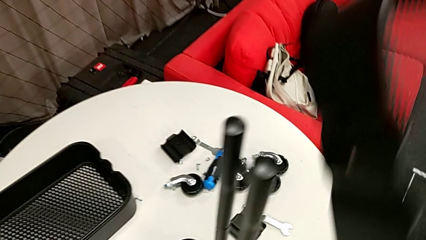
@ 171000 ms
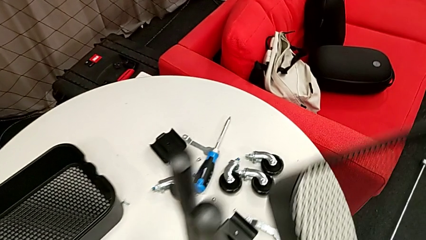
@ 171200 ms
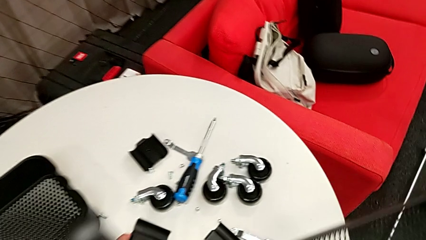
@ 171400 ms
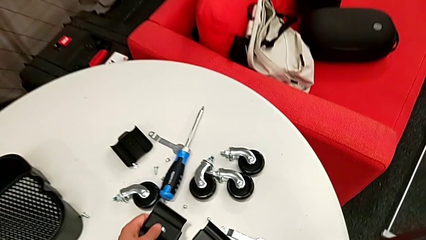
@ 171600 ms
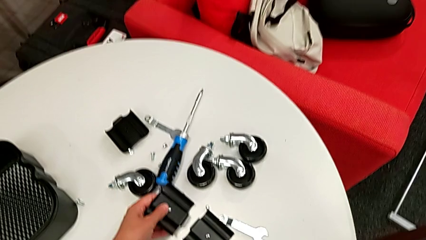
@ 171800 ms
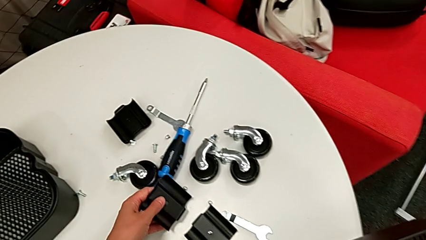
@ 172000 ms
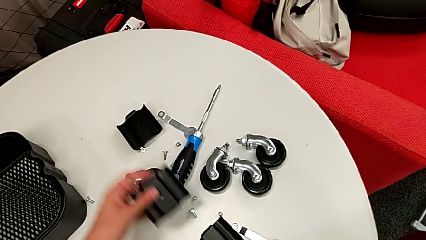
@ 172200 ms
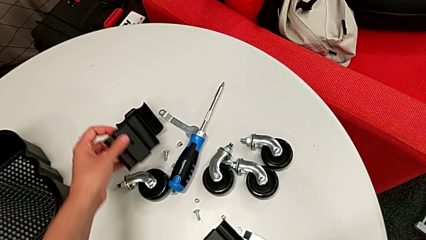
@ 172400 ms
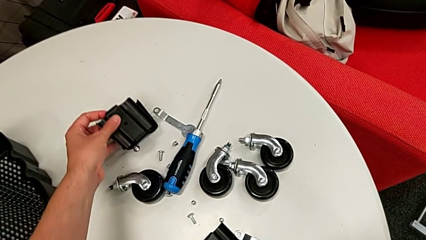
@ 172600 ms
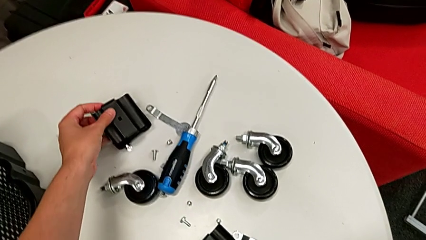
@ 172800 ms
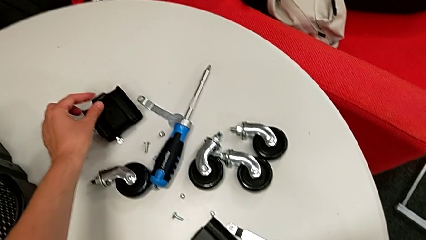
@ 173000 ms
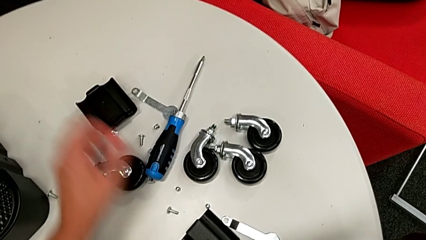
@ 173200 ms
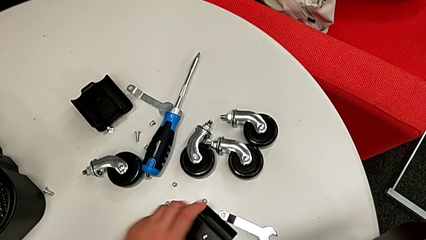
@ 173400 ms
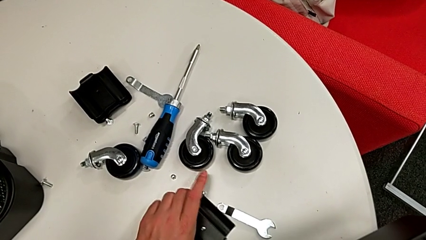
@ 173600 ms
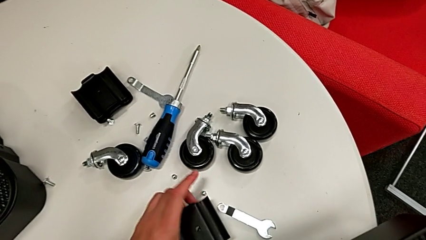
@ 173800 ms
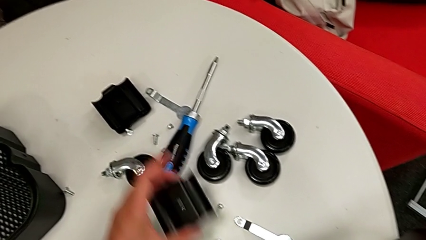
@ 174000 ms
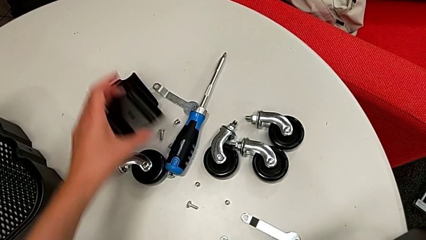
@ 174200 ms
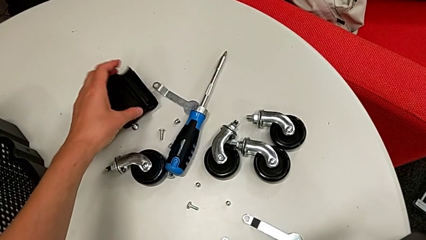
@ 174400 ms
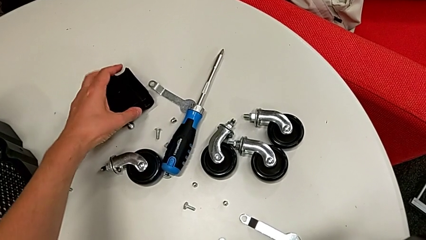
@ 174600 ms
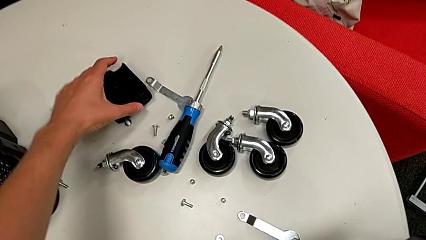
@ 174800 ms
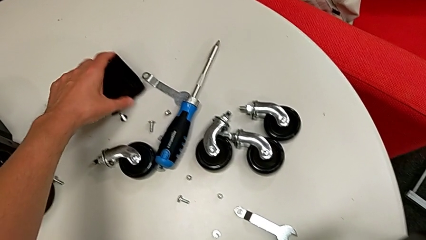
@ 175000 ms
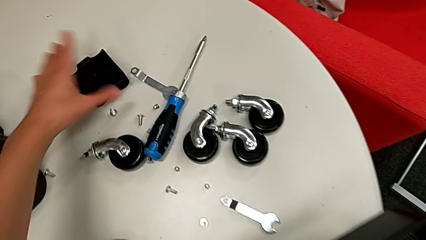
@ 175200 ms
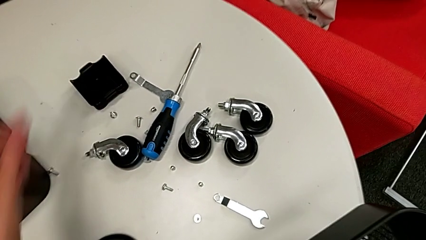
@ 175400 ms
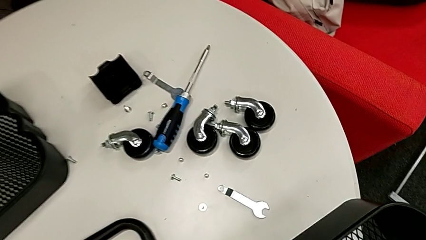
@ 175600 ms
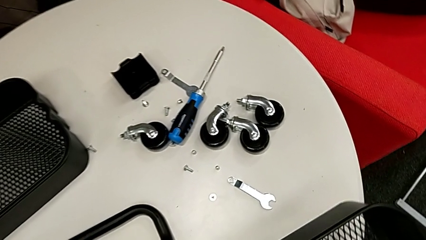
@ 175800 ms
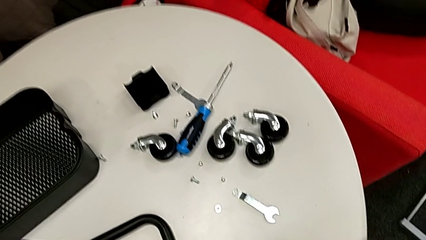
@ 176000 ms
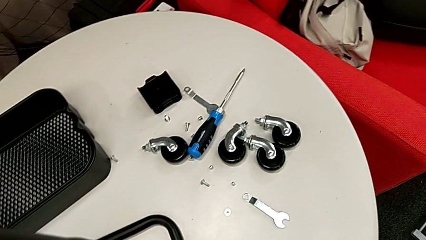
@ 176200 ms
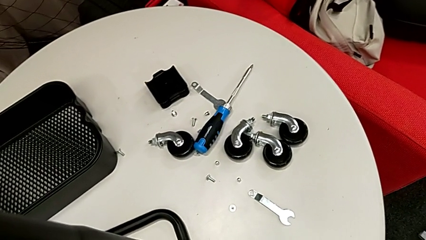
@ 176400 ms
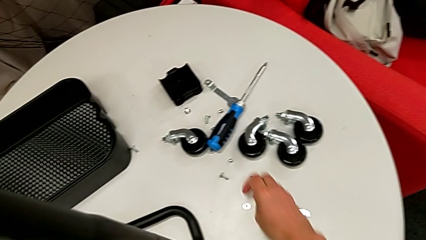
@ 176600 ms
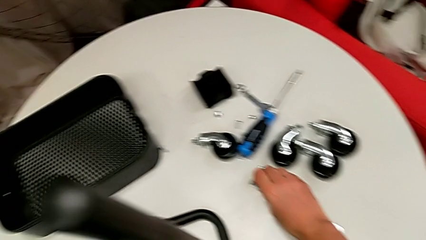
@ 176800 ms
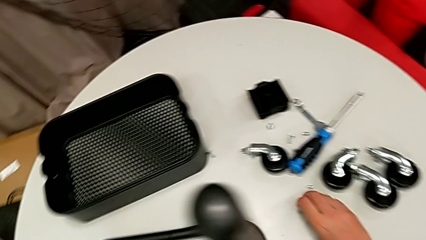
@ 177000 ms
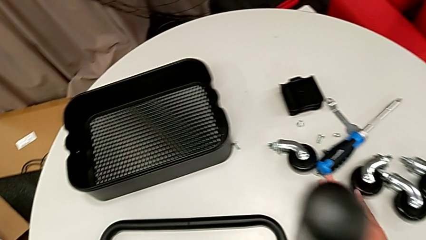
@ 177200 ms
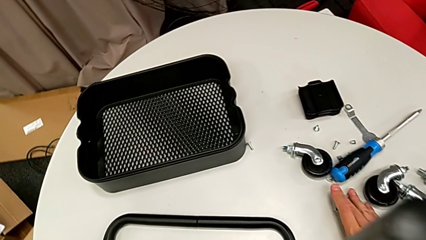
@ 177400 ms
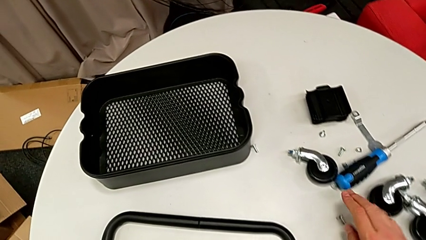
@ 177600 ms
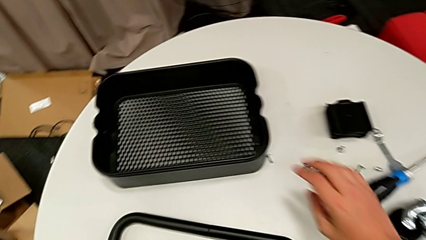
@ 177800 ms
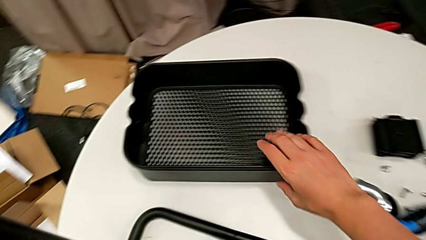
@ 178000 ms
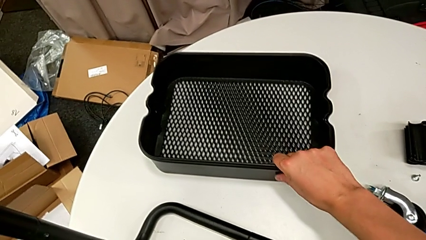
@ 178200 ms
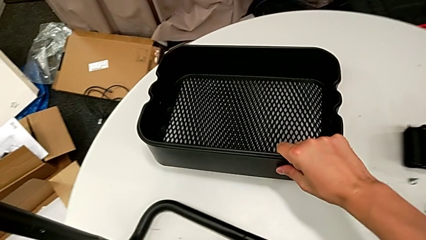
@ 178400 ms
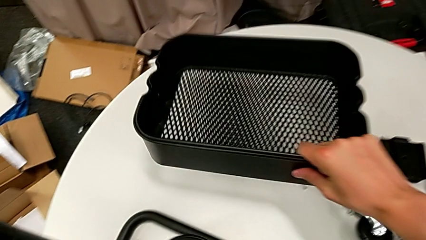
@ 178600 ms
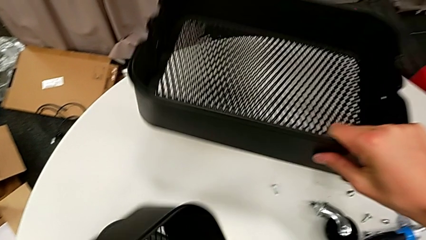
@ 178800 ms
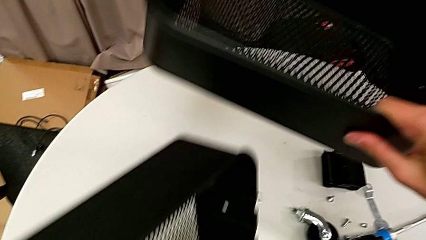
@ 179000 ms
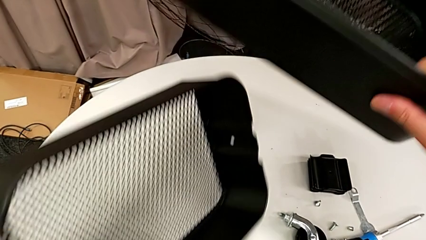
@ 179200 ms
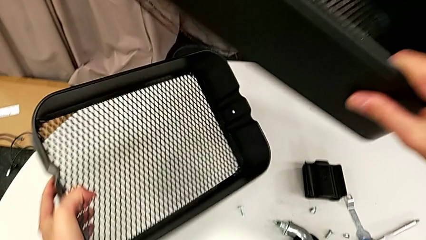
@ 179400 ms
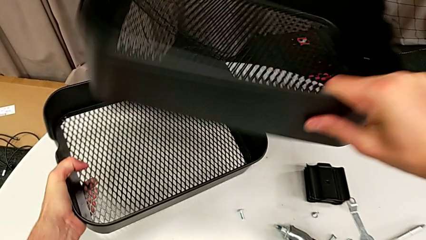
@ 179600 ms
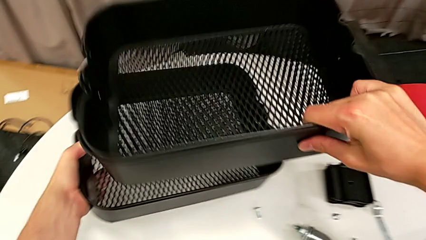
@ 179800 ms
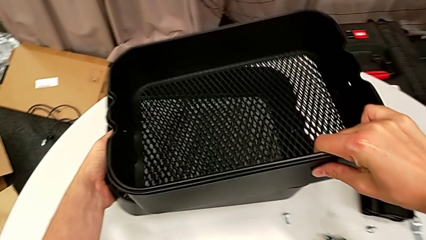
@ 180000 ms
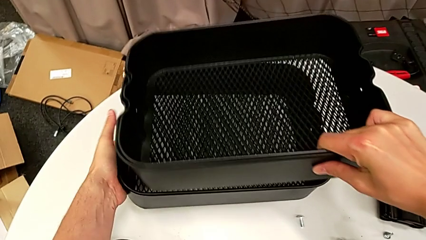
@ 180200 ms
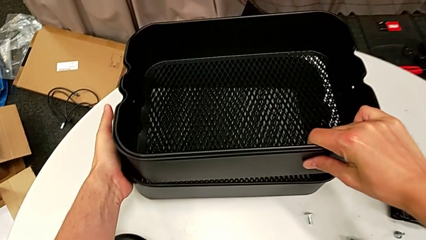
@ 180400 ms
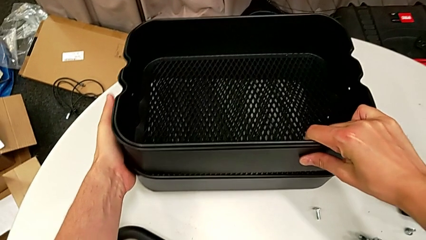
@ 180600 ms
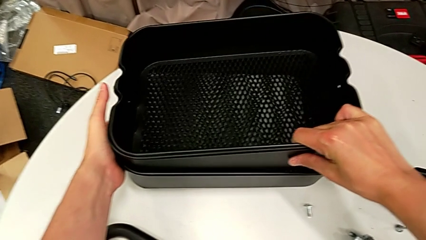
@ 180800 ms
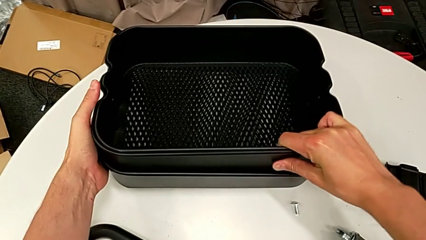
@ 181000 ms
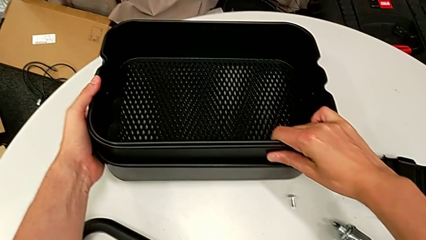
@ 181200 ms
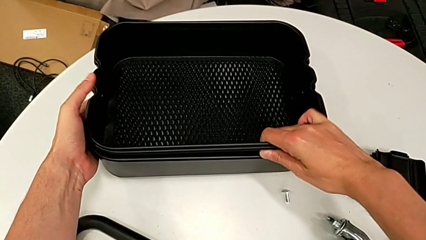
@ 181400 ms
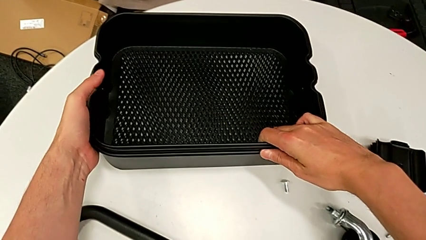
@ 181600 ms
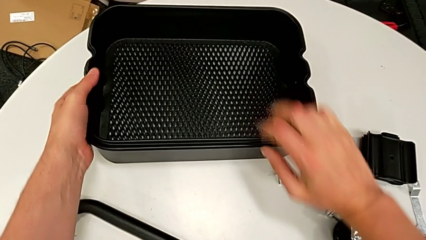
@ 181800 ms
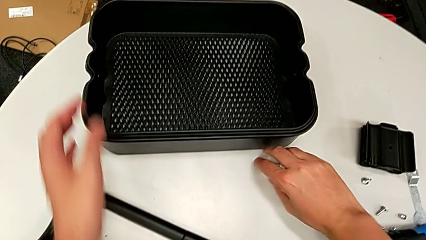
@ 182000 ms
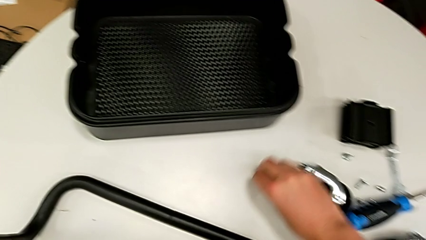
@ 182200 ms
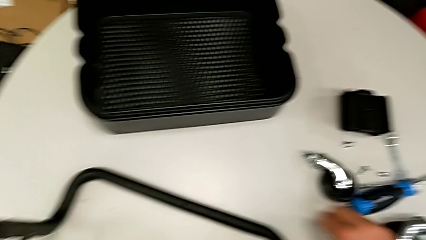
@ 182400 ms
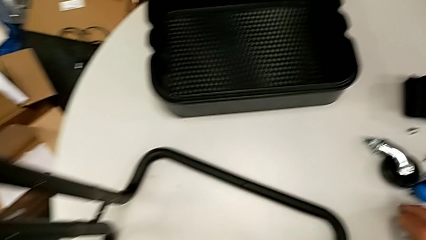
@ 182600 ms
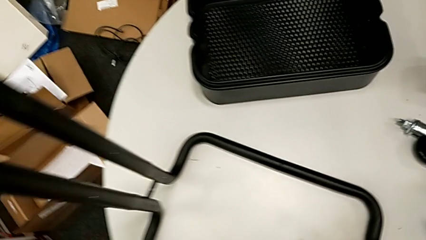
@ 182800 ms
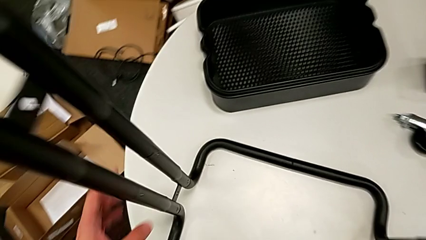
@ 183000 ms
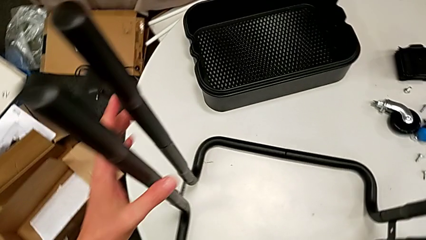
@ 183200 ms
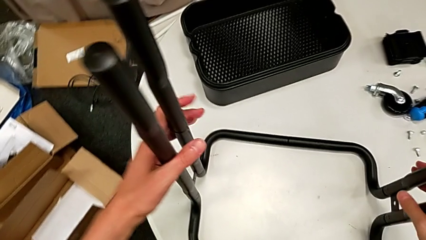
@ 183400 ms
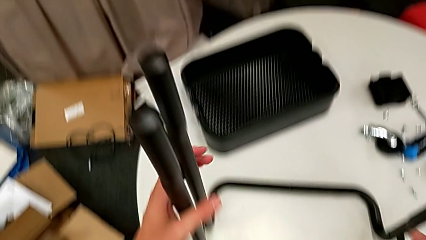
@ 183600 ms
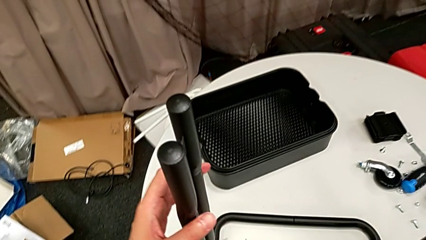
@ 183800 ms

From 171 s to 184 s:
The camera wearer is disassembling the low basket by sliding it through the brackets. They place the bracket, drop the screw and stack the grid tray.

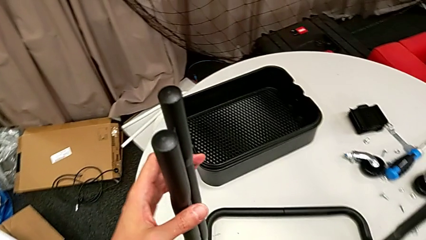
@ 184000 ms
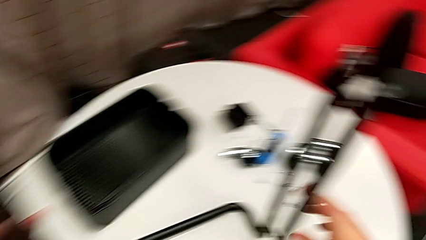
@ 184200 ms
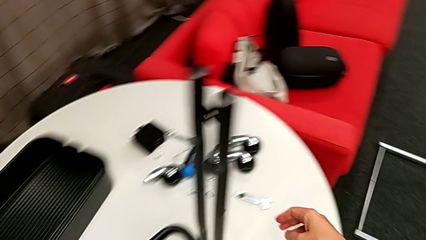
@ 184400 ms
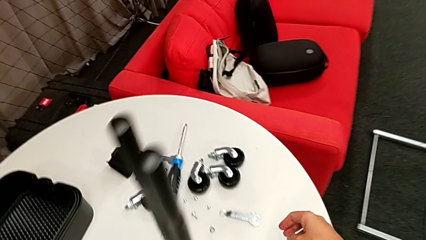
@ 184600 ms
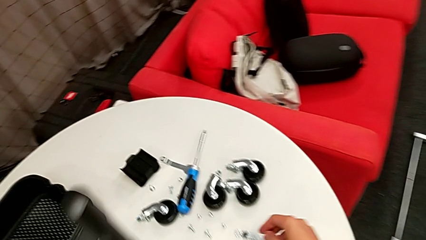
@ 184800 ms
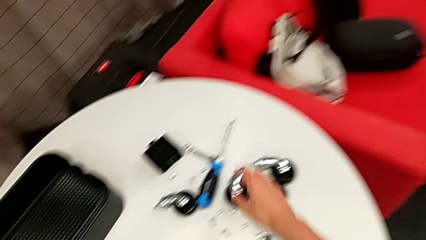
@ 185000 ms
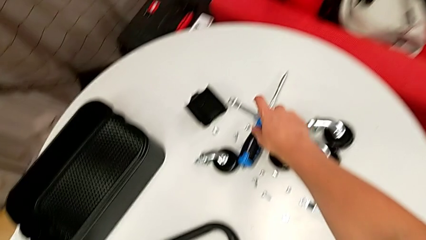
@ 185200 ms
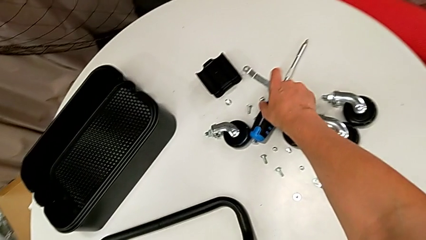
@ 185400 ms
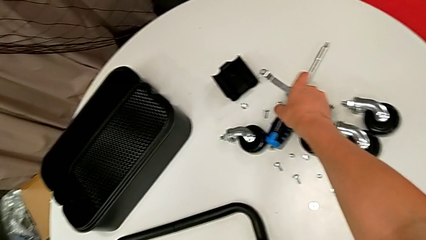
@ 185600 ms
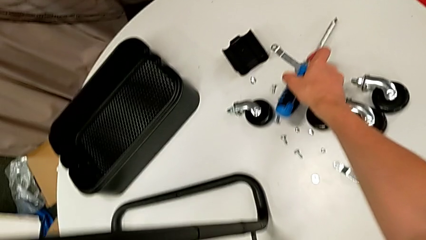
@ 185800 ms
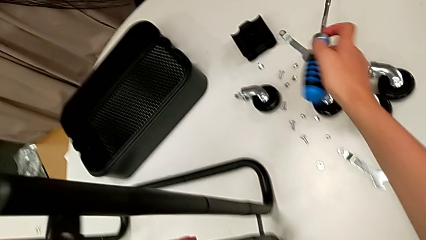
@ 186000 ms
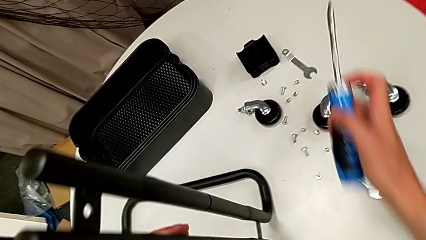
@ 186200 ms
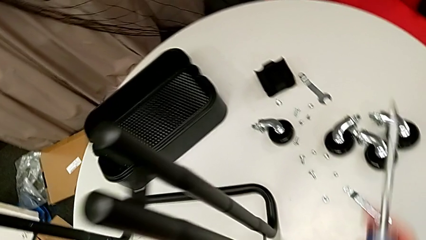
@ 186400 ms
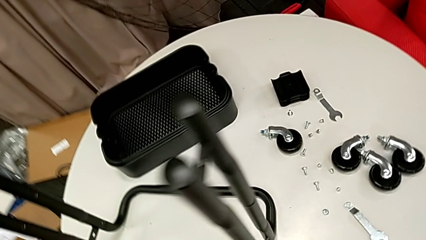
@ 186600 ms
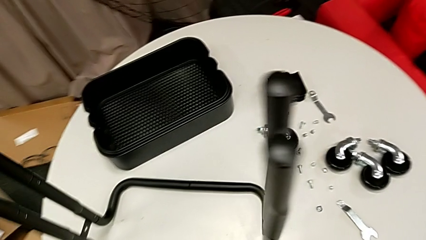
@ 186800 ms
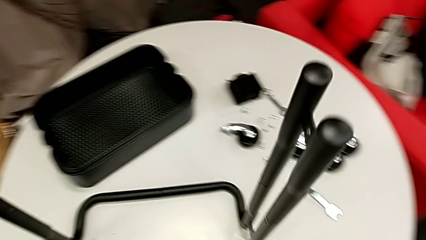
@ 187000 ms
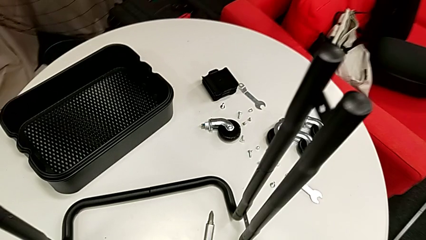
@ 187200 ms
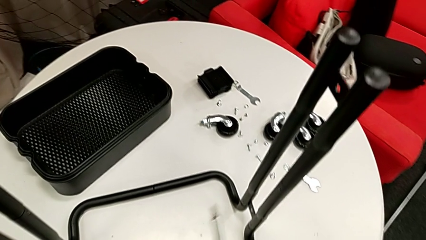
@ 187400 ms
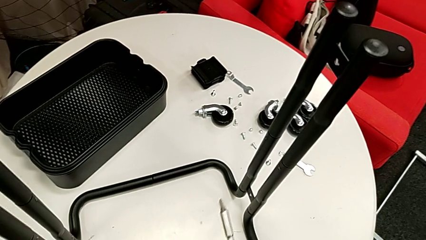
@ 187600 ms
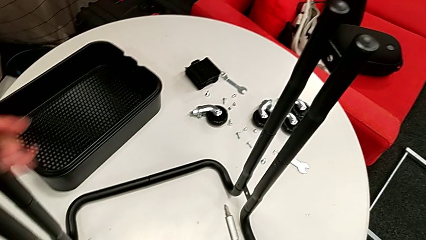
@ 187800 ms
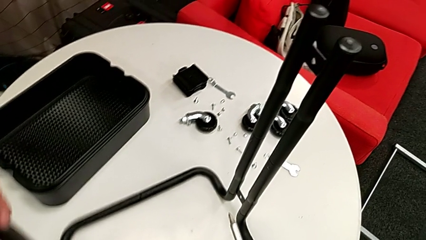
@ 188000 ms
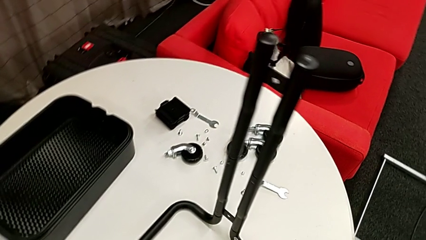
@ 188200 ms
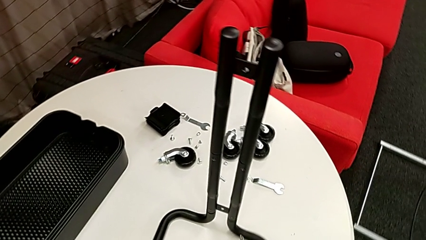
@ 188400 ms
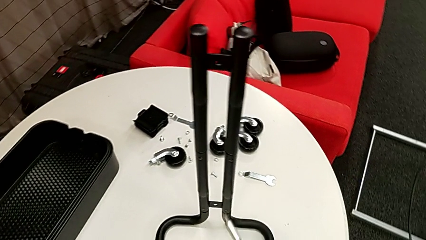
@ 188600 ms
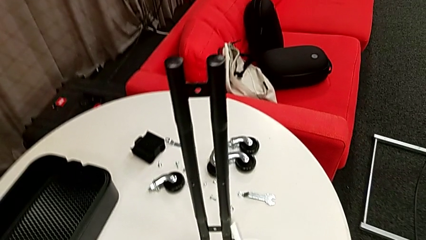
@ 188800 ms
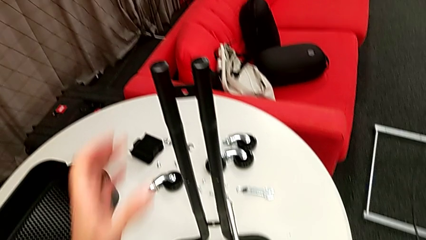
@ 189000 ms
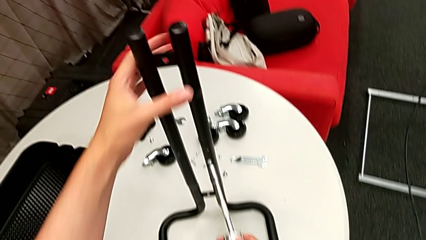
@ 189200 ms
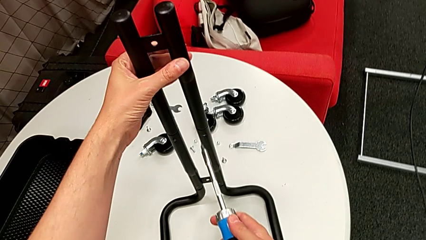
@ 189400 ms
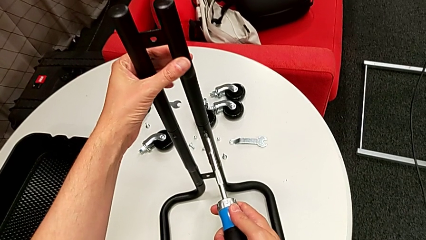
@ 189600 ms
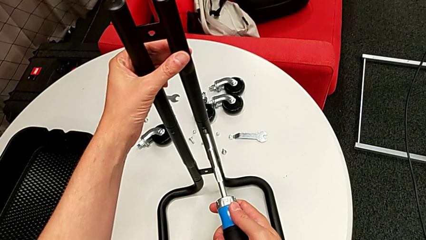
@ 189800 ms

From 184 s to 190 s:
The camera wearer is disassembling the right side bar. They grab the screwdriver and rotate the utility cart.
